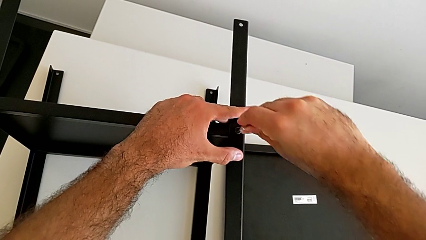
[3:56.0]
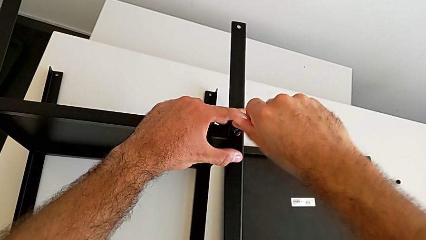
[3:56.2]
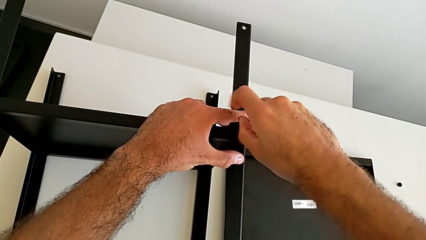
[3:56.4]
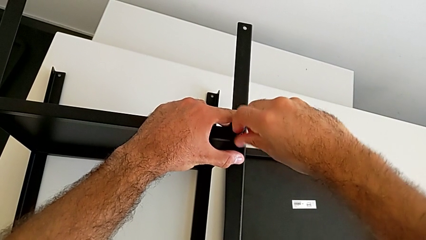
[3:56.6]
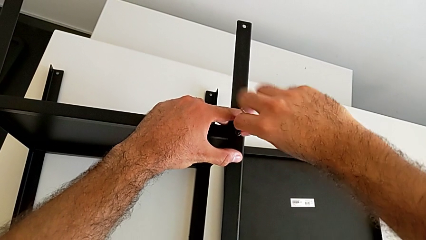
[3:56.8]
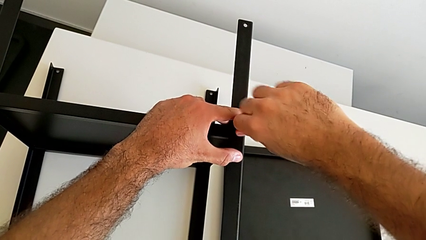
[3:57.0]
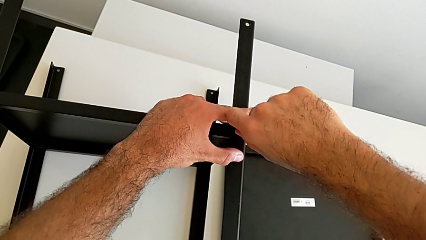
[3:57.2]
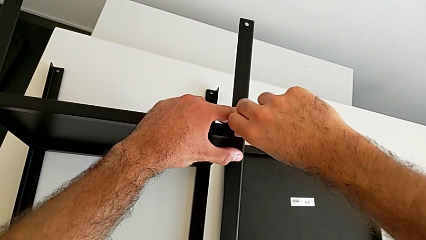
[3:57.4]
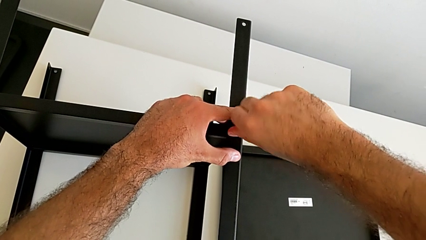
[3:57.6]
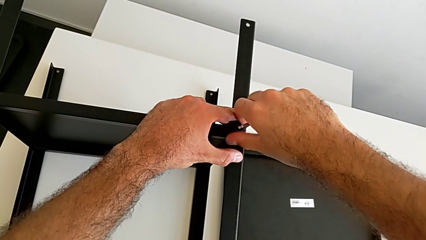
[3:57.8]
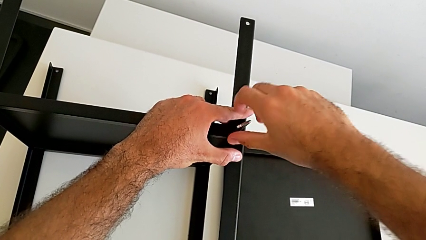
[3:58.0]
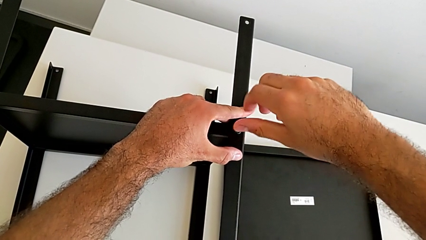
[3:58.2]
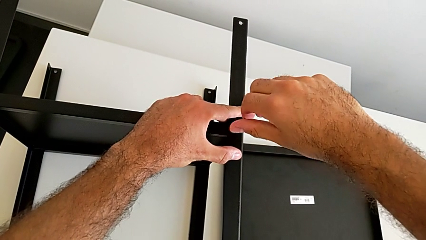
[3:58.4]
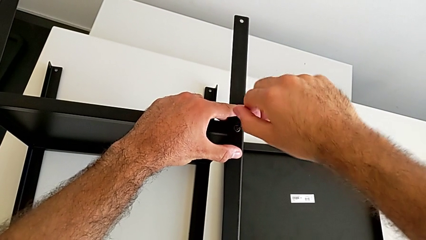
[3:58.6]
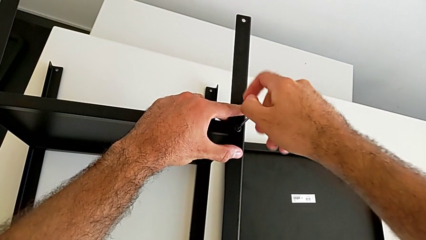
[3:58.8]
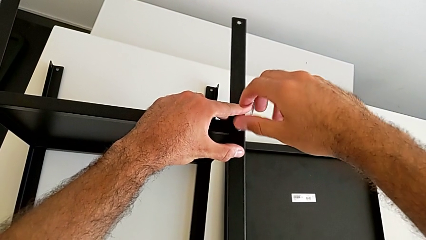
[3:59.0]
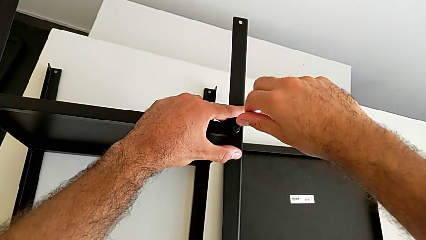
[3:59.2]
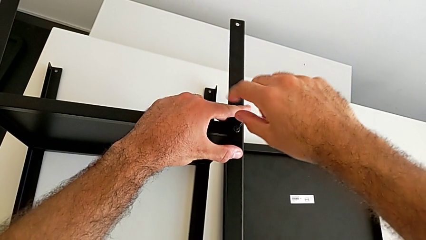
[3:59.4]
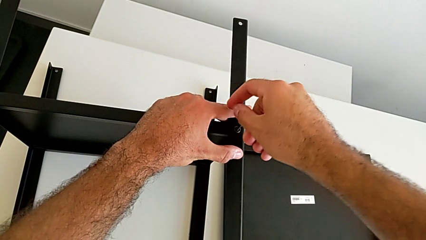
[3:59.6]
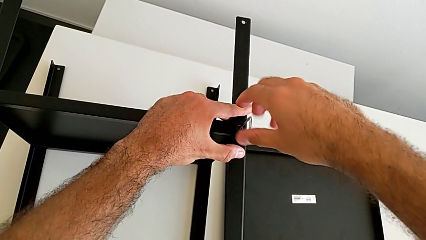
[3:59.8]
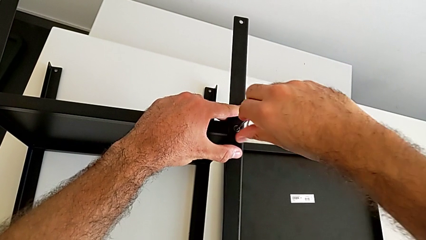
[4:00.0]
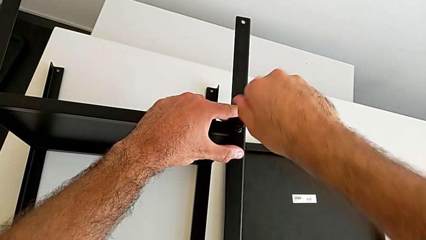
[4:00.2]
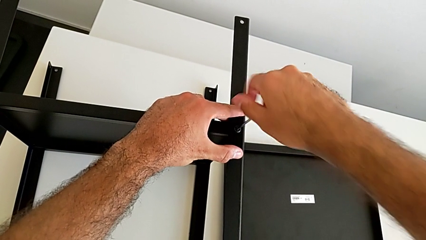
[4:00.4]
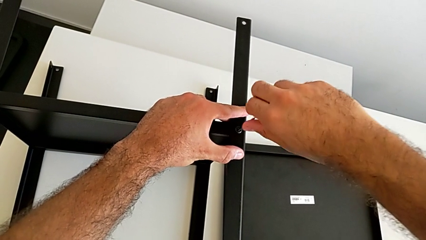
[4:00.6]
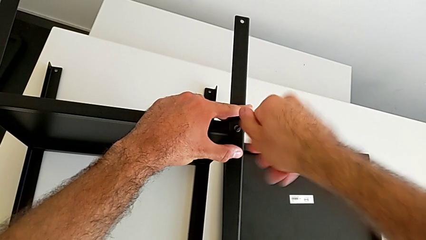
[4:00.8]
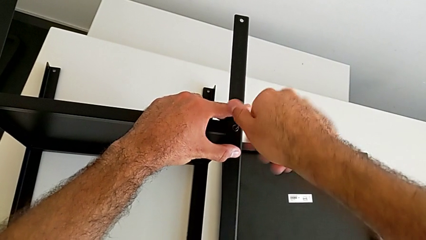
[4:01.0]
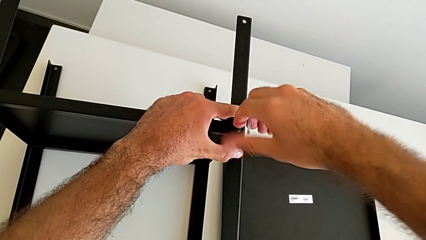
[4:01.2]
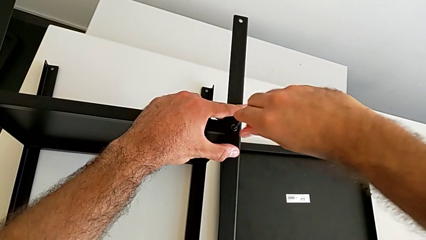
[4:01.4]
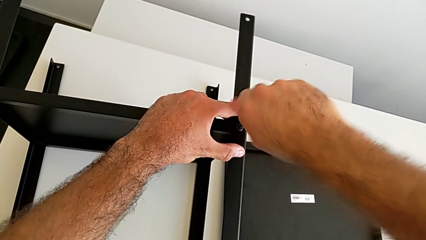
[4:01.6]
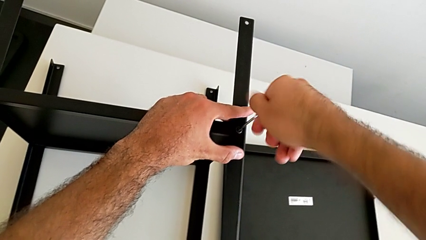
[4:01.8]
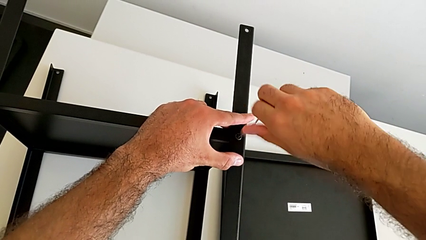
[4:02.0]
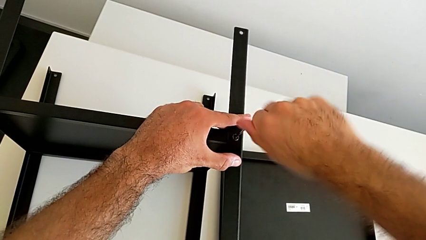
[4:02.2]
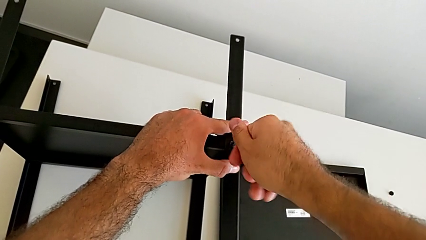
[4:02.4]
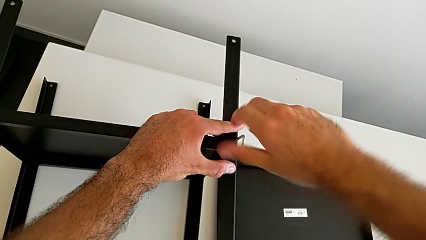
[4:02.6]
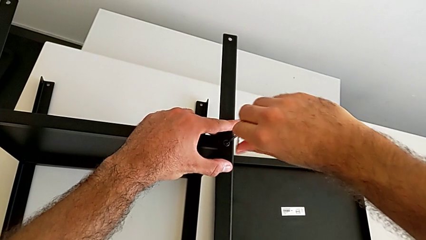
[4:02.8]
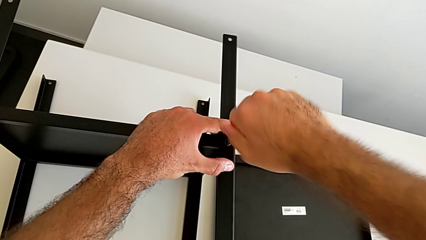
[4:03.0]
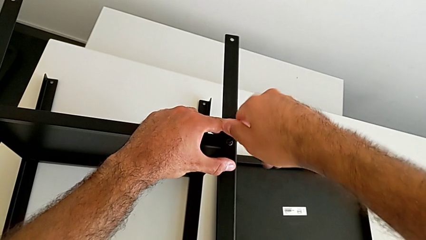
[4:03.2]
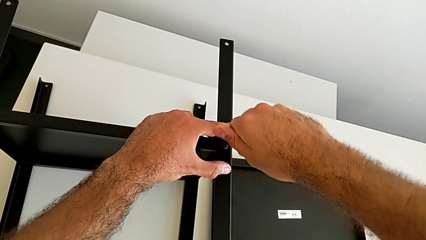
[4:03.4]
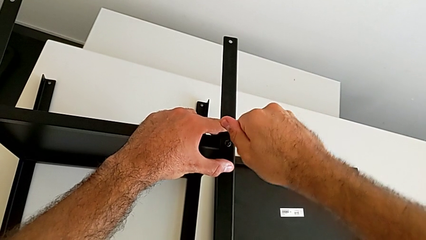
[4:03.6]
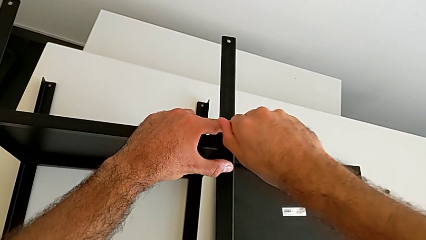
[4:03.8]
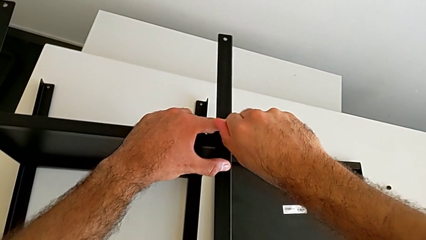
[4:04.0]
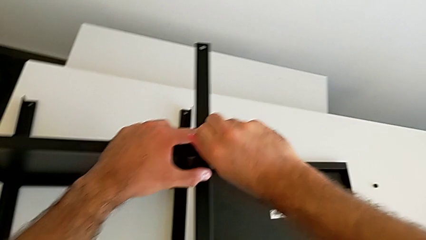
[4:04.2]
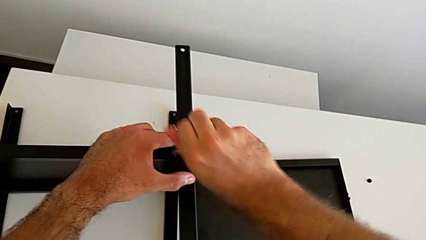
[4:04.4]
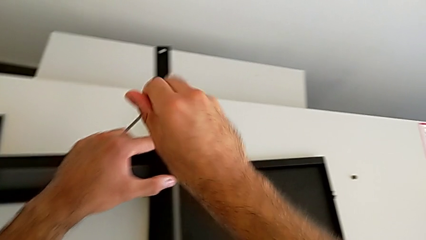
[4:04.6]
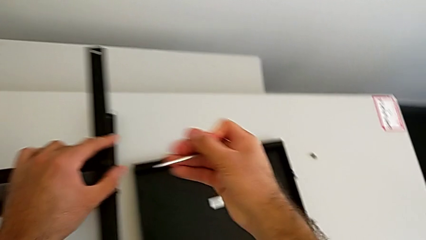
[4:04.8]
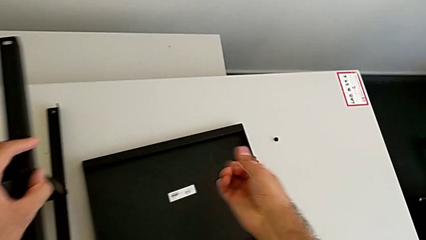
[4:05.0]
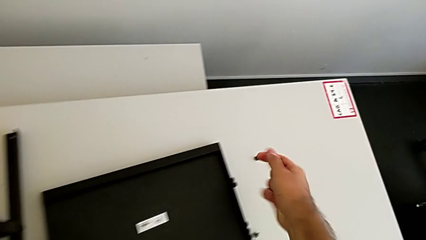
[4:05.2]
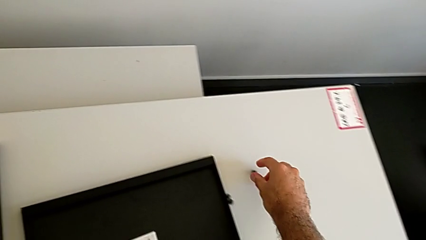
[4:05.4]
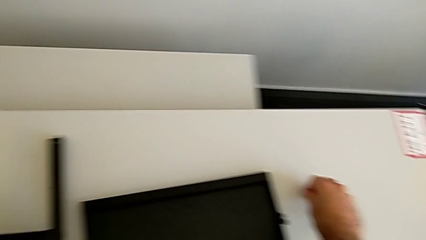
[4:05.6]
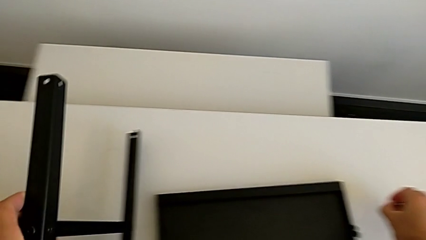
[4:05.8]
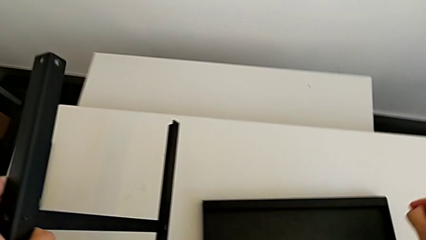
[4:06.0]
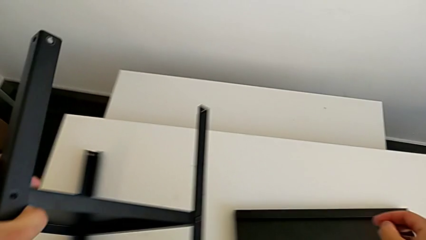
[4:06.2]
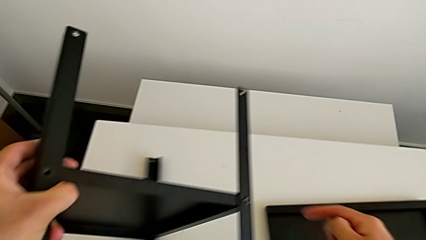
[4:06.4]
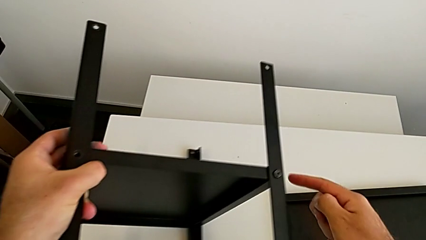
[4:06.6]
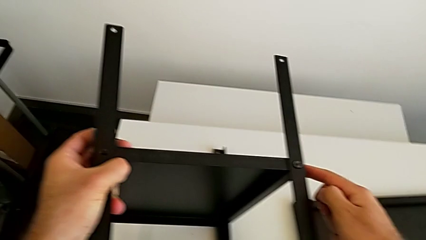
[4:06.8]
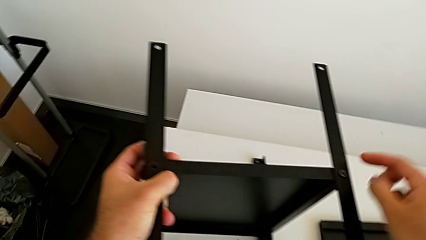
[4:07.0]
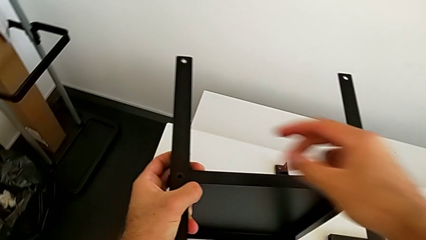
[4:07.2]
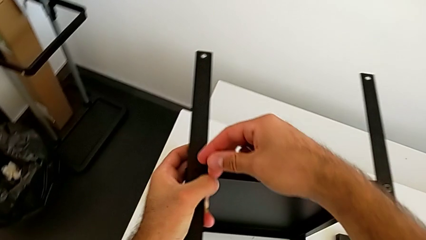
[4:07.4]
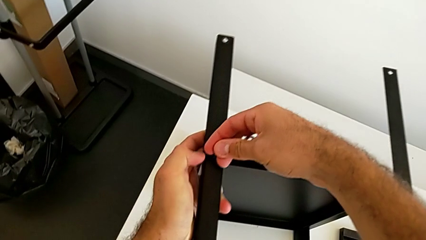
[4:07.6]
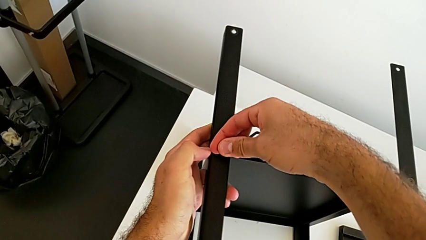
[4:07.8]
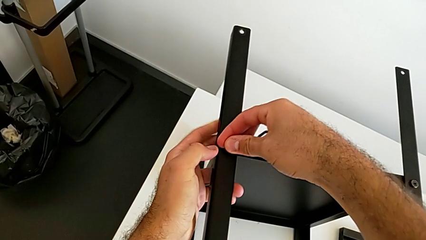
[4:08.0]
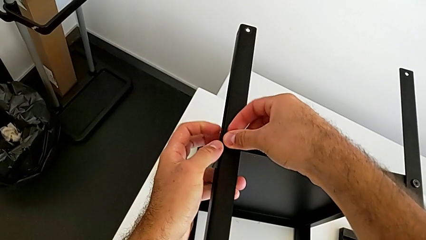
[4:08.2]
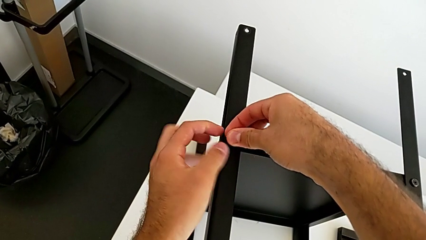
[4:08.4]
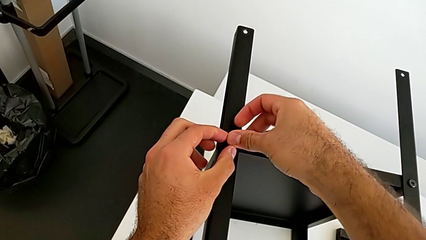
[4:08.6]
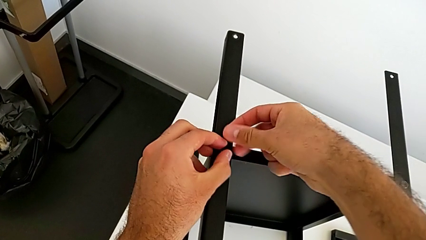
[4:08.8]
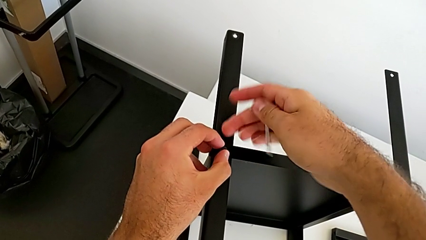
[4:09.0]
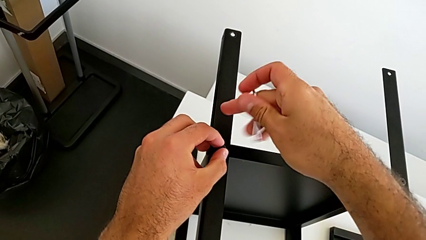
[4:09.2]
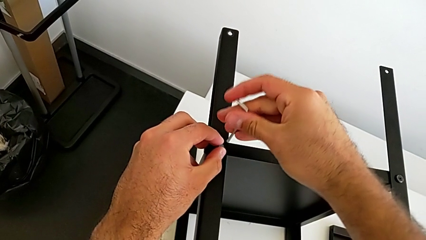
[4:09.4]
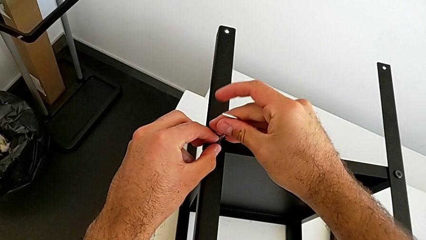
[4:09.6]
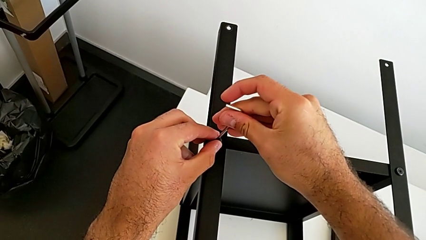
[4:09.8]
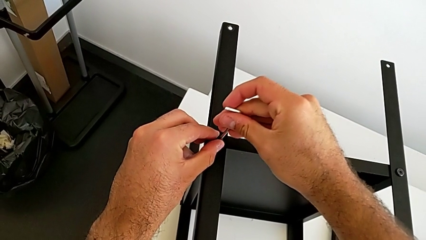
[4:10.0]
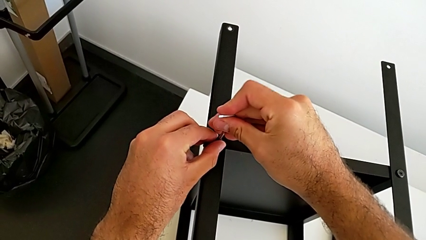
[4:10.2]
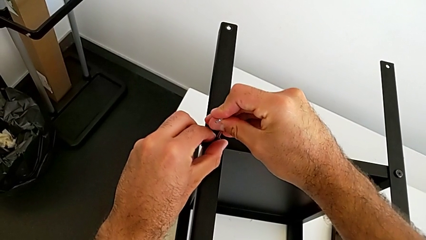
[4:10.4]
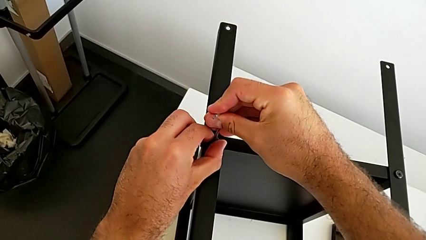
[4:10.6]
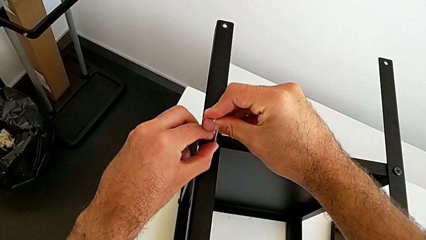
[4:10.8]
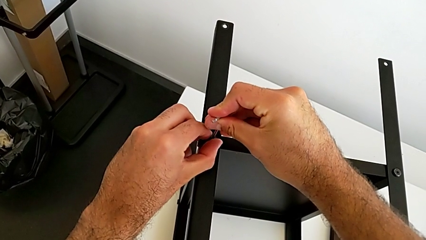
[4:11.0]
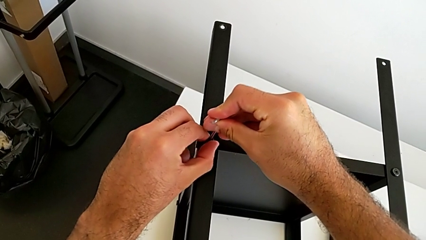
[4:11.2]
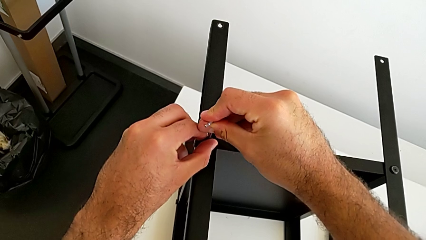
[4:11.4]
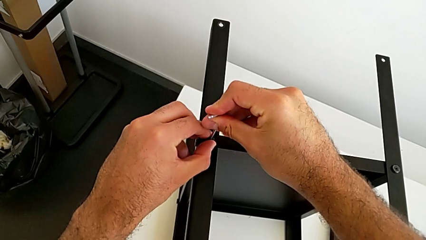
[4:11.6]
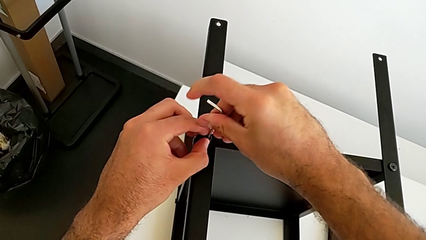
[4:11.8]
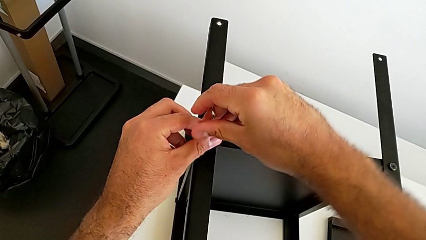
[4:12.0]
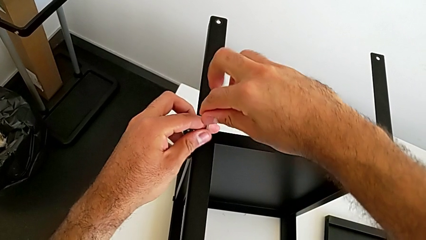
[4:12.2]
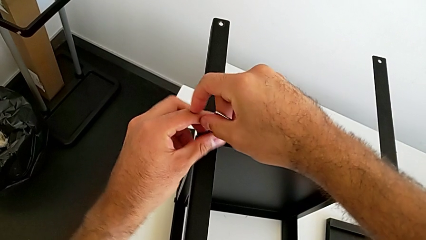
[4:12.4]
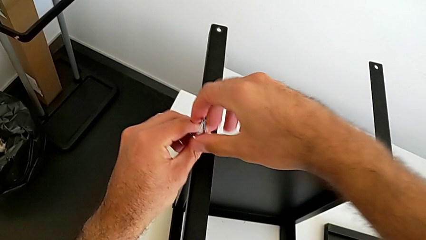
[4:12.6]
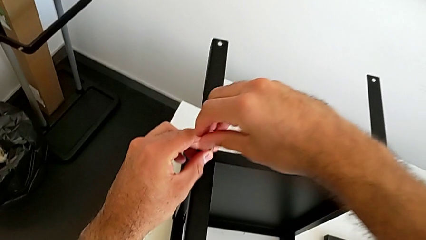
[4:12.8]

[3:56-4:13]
The camera wearer is screwing the first leg onto the tray. They screw the hex socket head, withdraw the Allen wrench, rotate the nightstand, insert the hex socket head, insert the Allen wrench and begin to screw the hex socket head.
